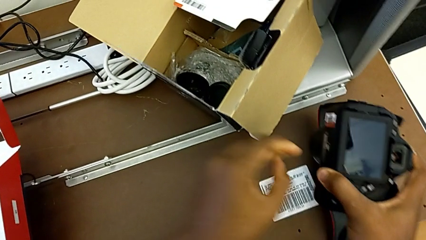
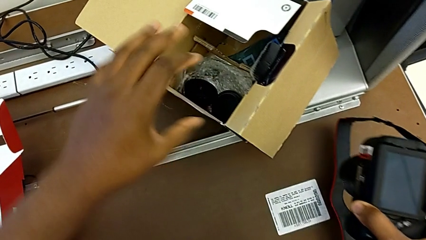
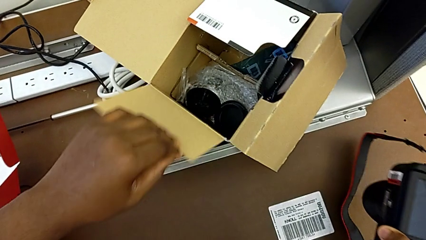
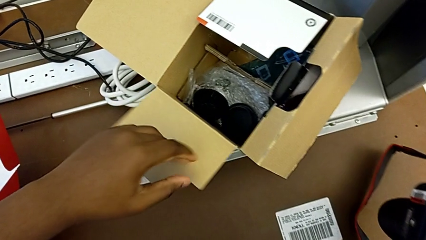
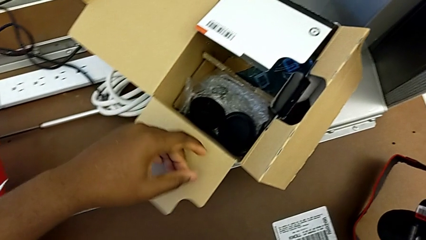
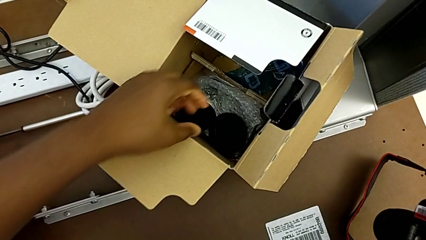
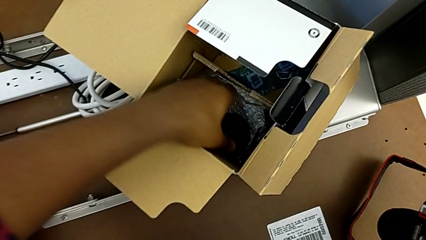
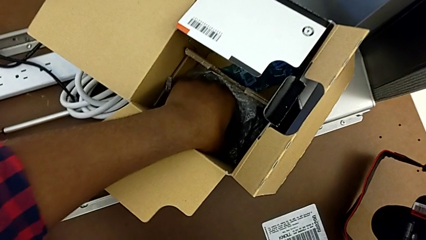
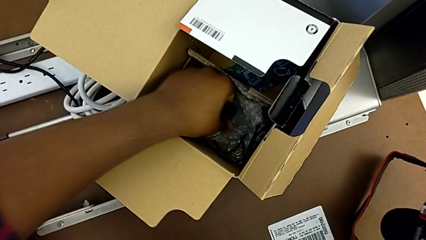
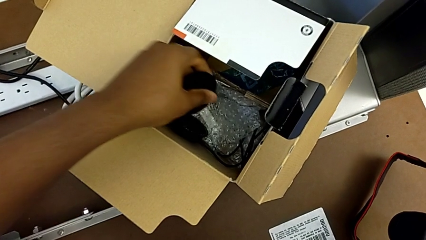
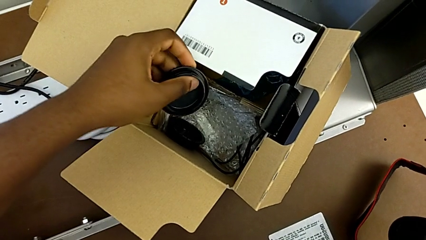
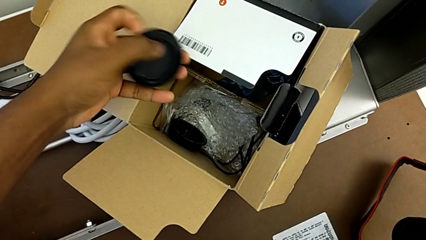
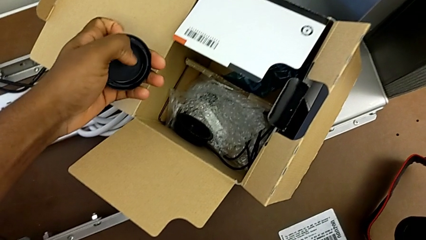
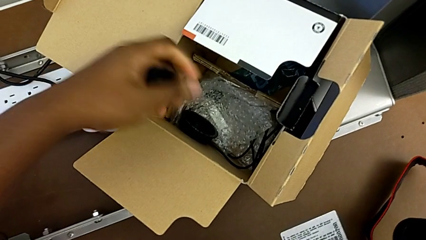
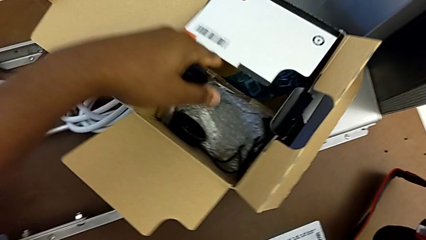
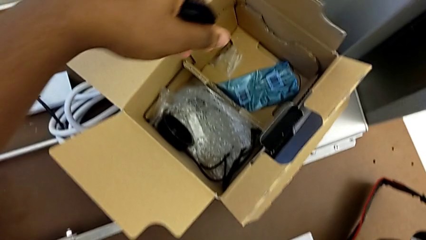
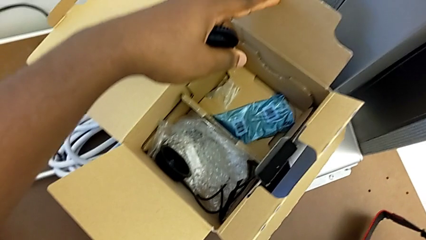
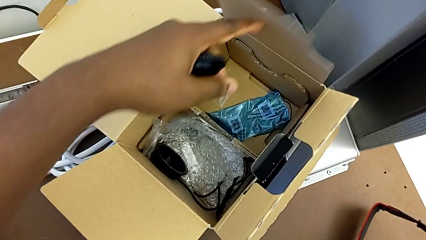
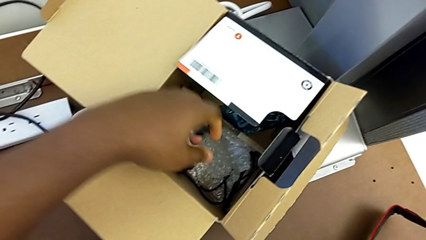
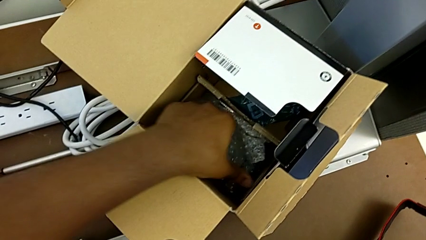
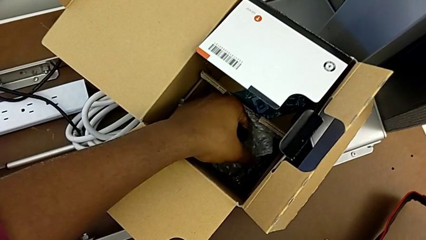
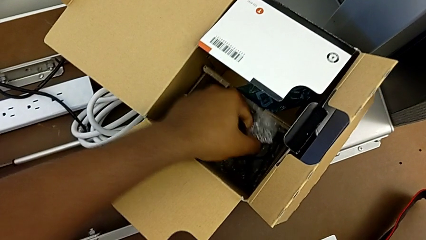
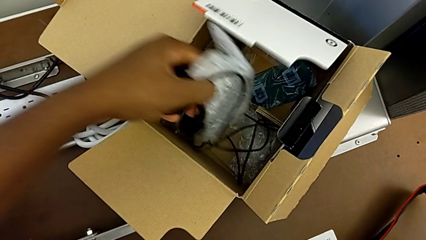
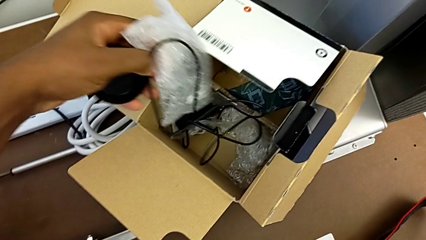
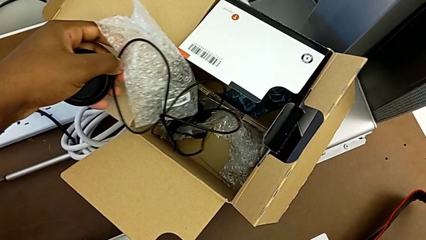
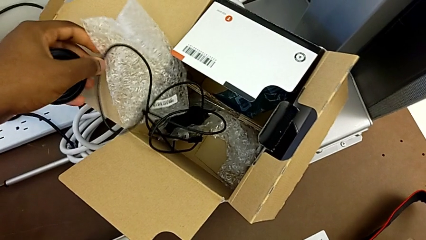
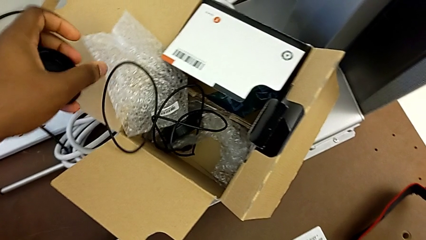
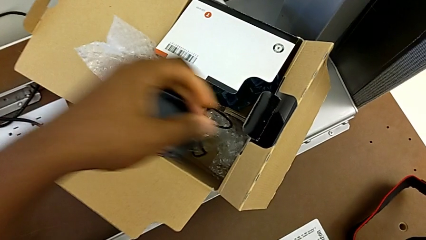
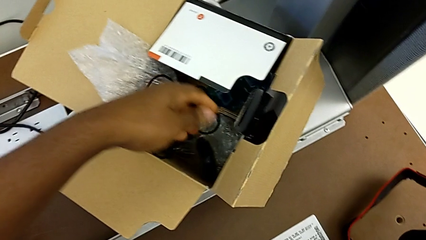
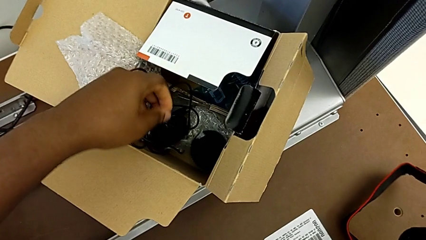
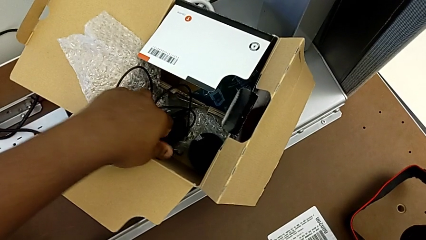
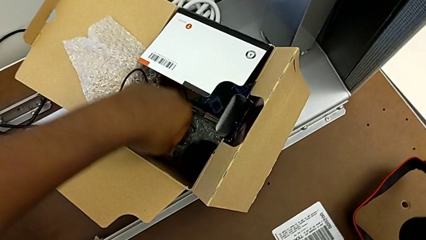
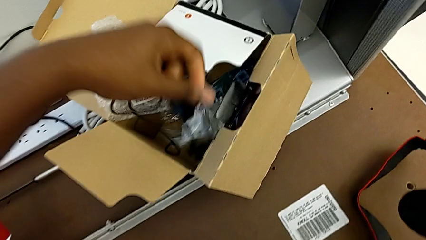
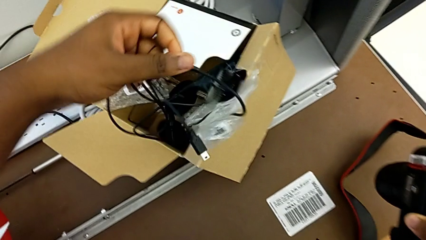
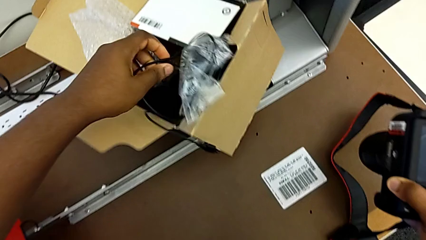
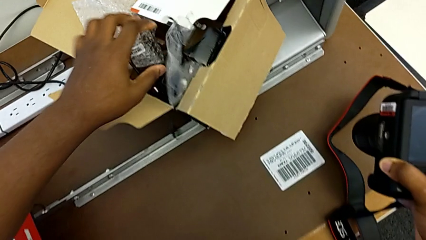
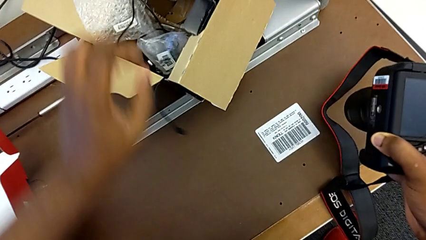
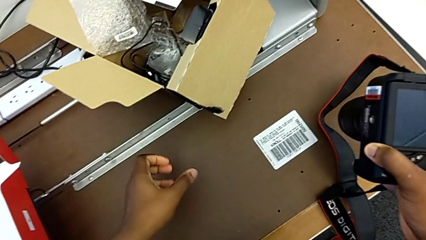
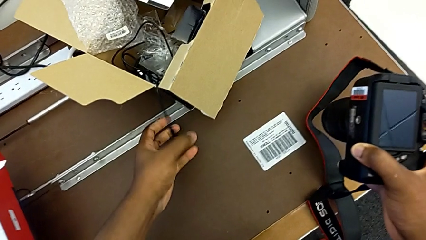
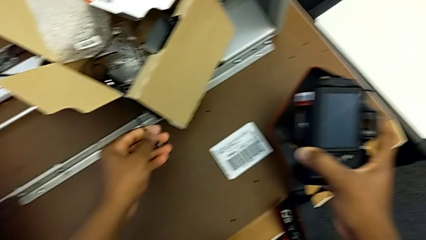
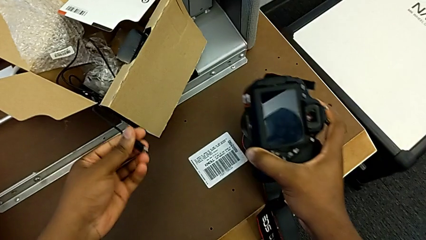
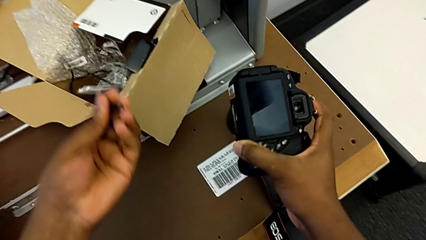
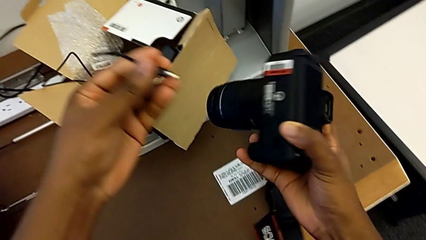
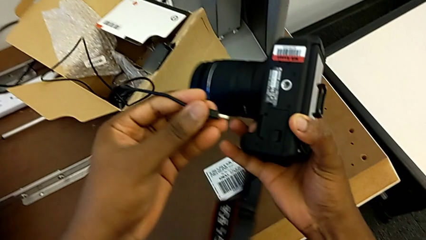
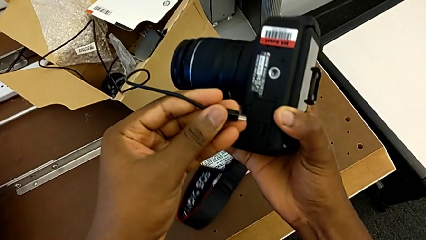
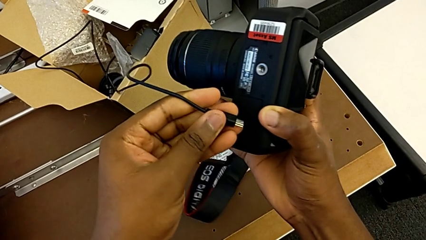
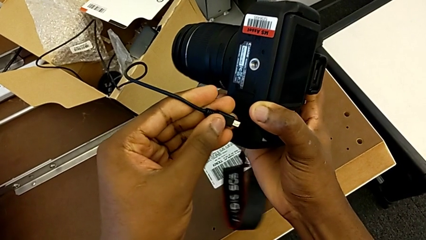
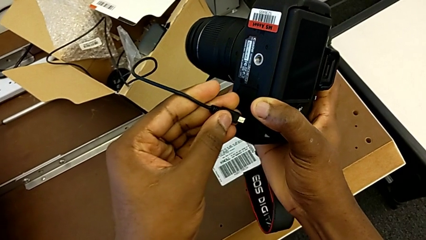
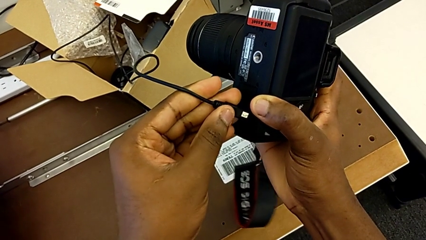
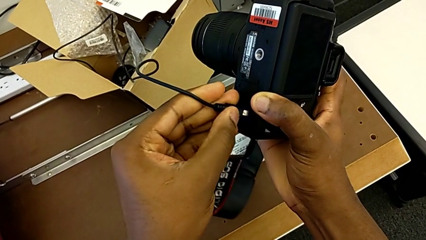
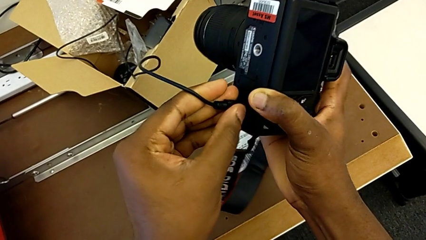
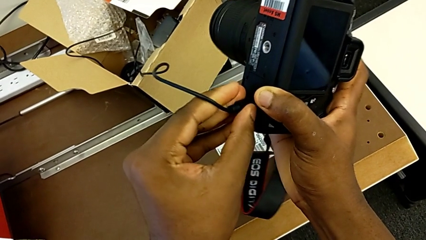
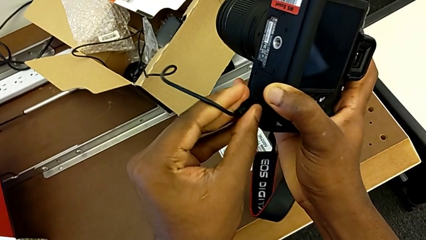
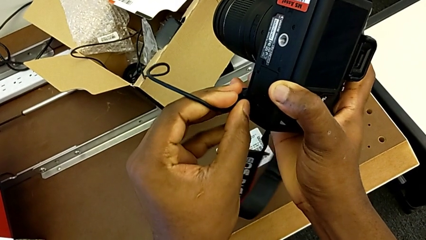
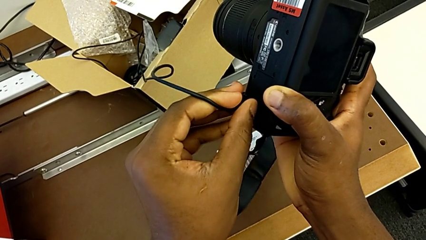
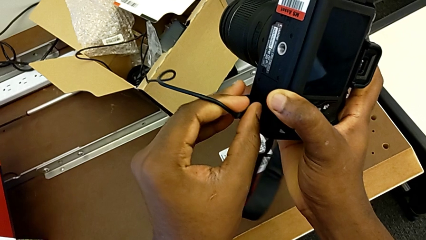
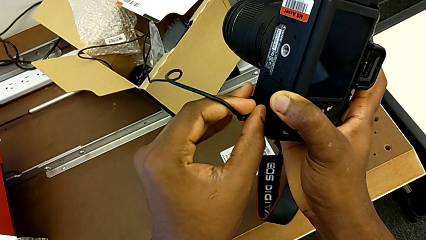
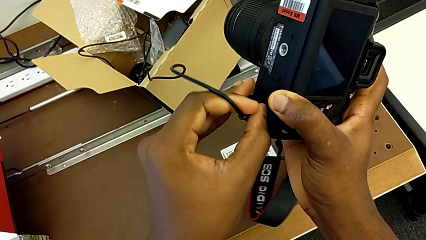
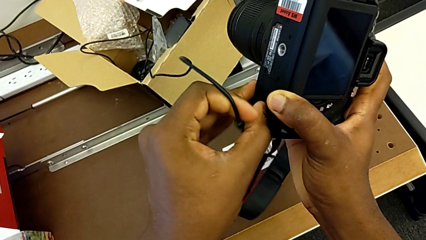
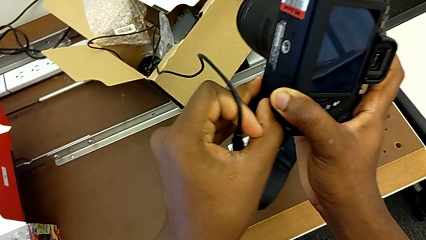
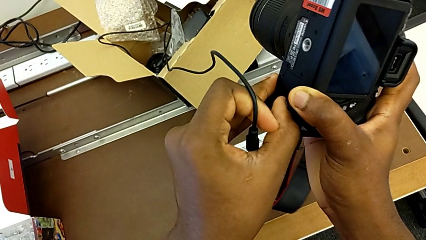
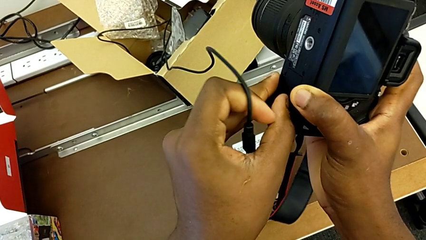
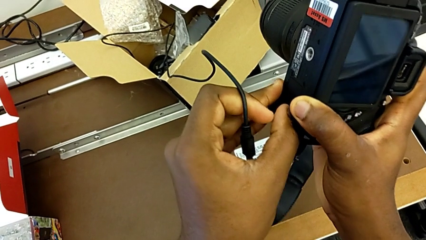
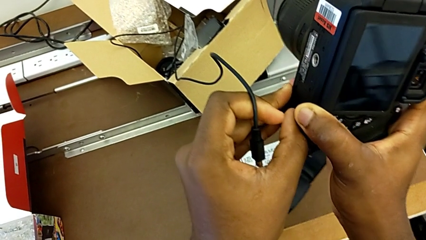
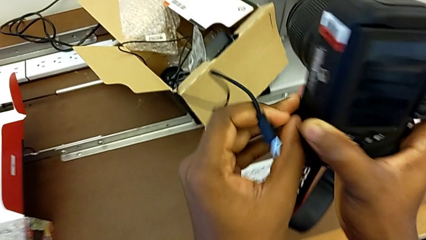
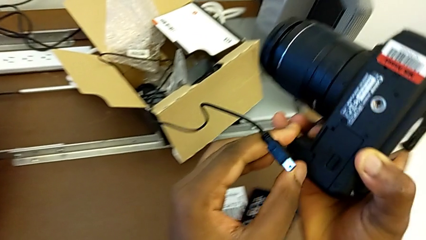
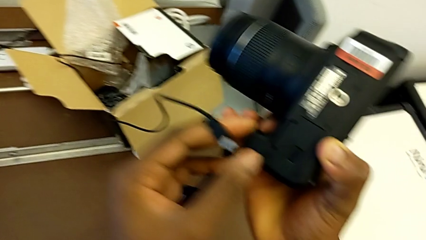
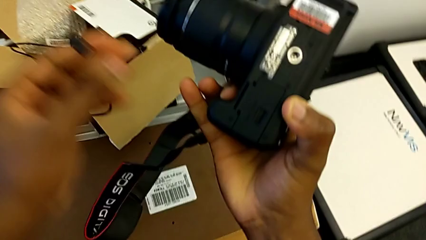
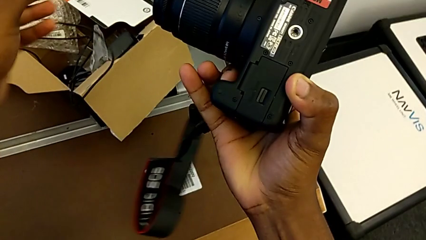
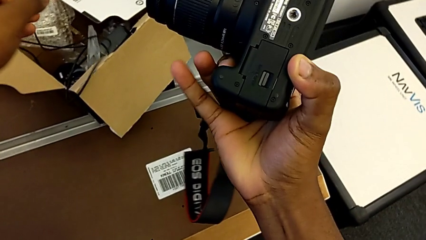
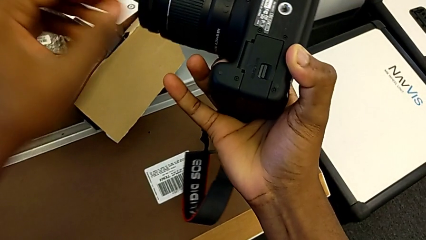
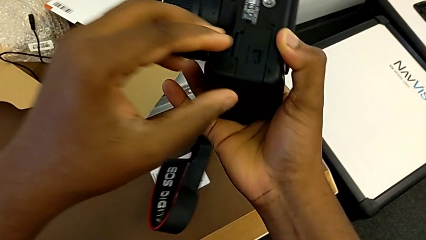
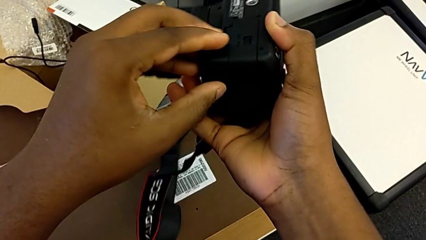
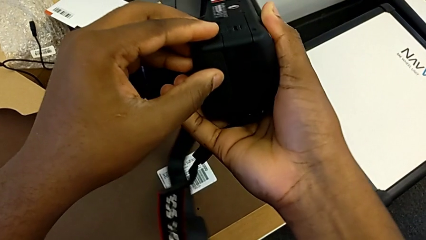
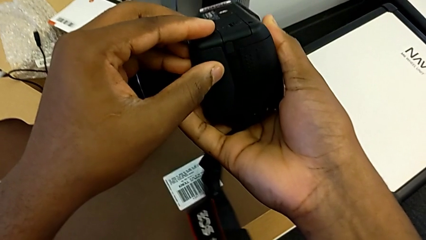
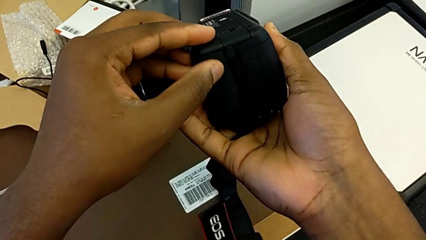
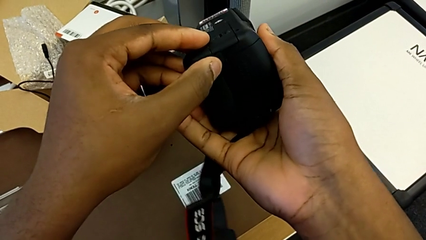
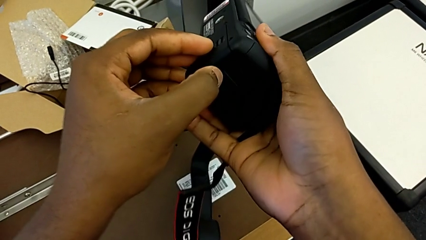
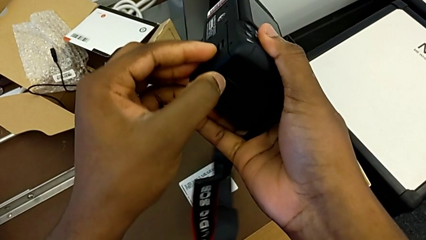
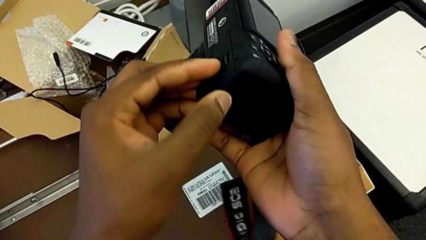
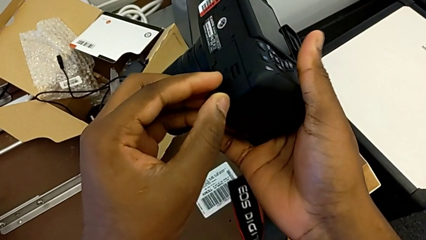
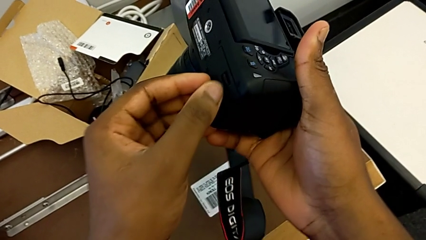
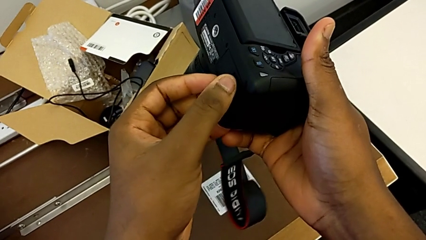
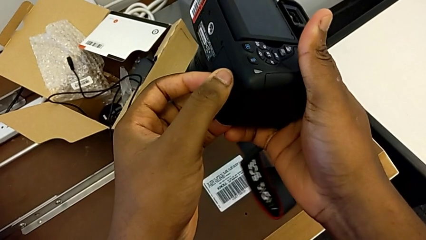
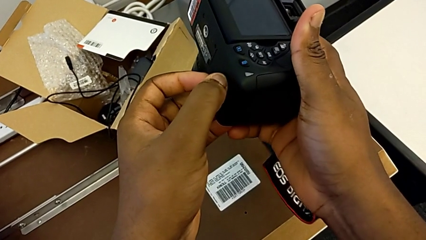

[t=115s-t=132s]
The camera wearer is changing the battery regularly. They grab the box, grab the lens cover, grab the cable, place the lens cover, assemble the cable, place it and begin to pull the battery lock.
